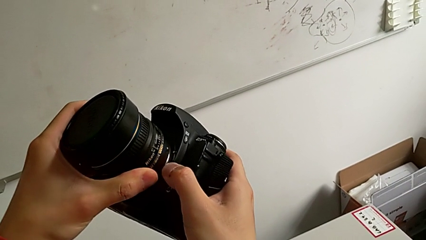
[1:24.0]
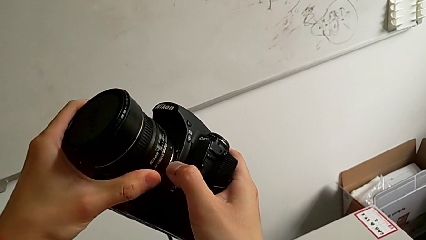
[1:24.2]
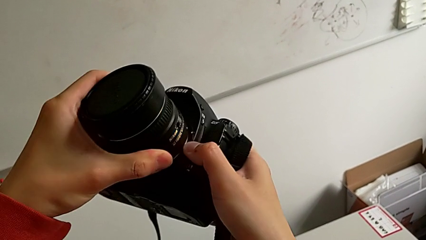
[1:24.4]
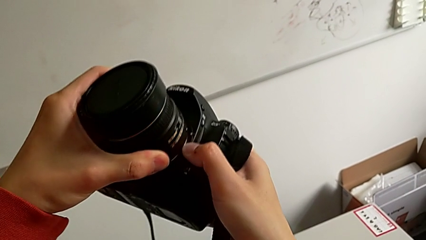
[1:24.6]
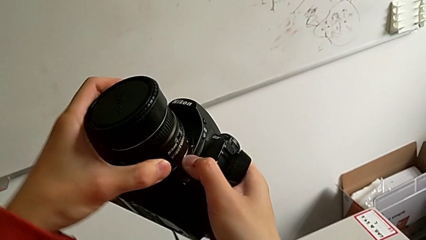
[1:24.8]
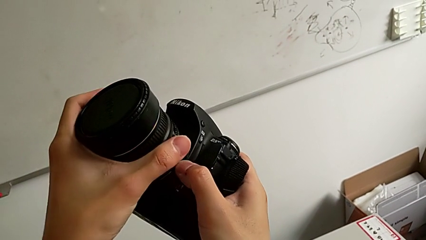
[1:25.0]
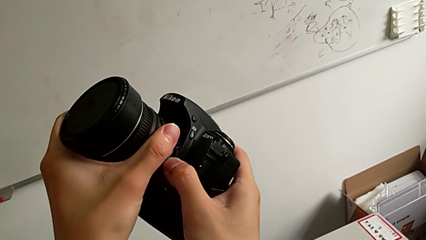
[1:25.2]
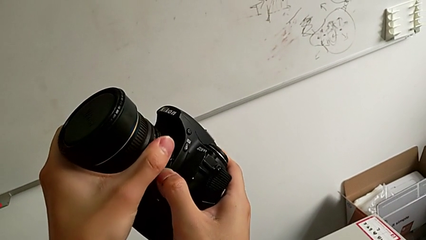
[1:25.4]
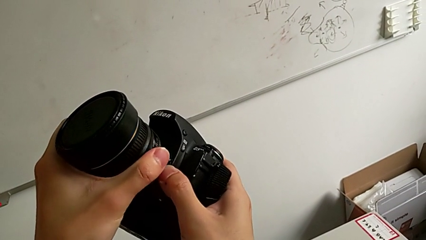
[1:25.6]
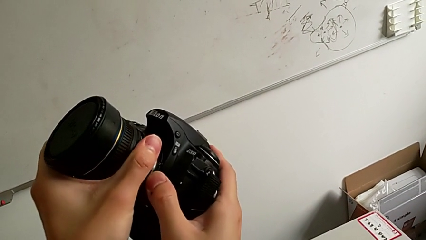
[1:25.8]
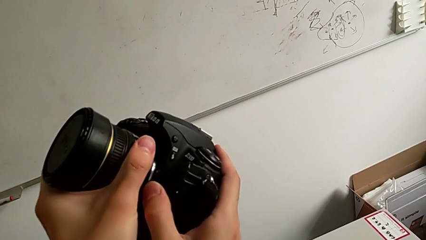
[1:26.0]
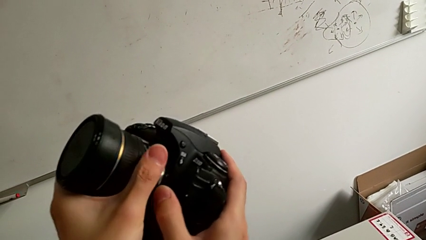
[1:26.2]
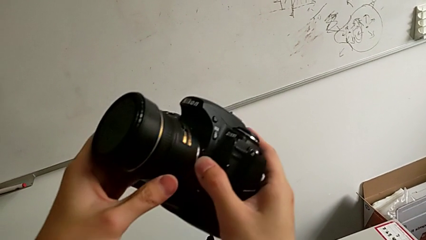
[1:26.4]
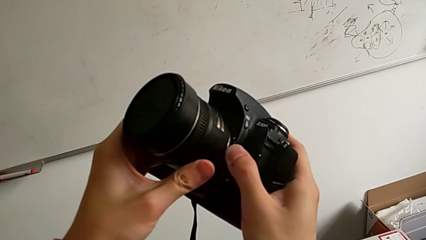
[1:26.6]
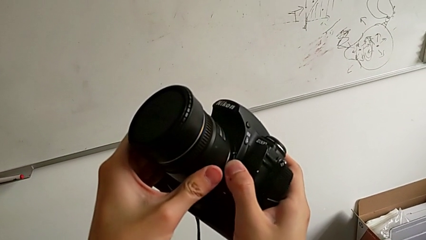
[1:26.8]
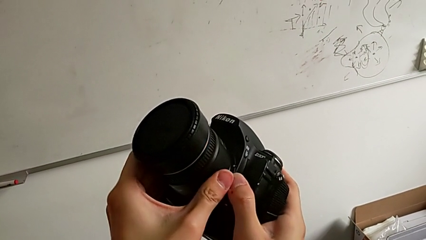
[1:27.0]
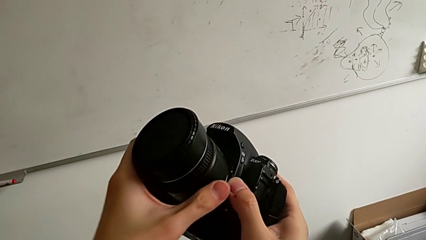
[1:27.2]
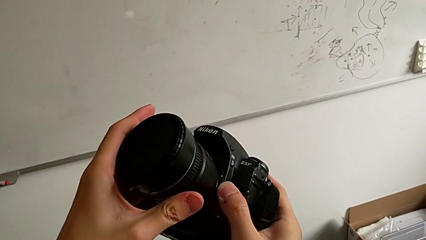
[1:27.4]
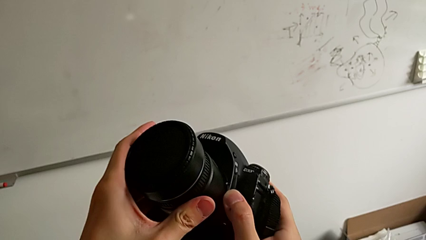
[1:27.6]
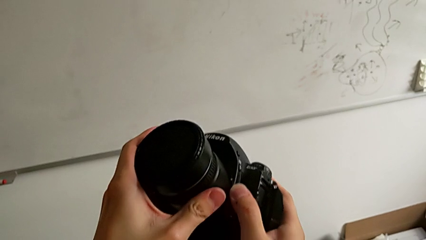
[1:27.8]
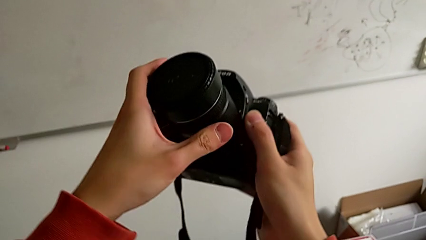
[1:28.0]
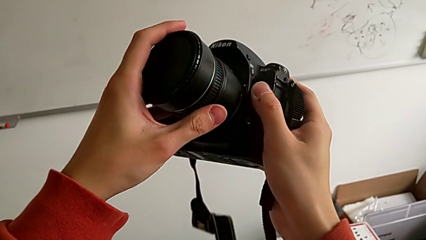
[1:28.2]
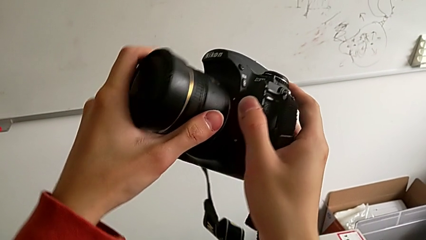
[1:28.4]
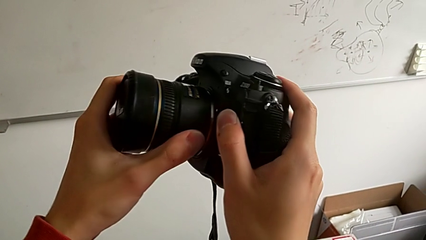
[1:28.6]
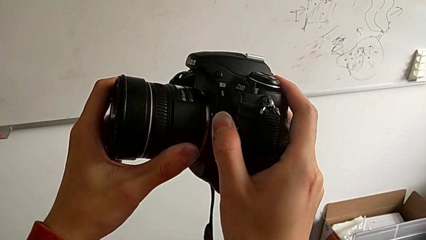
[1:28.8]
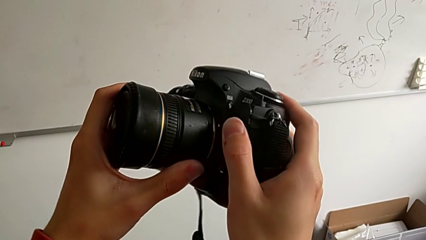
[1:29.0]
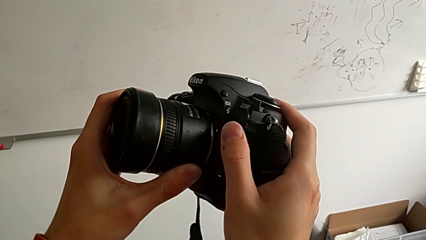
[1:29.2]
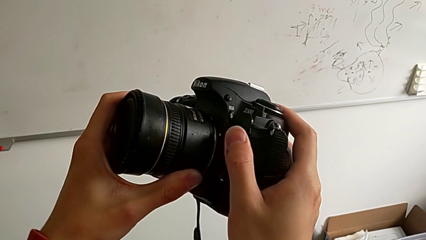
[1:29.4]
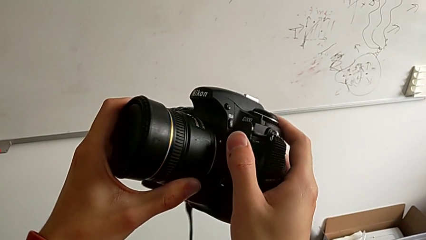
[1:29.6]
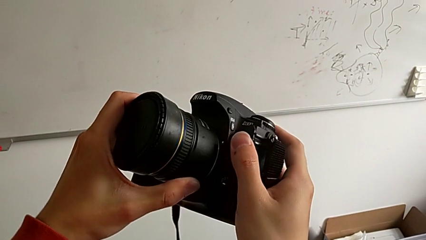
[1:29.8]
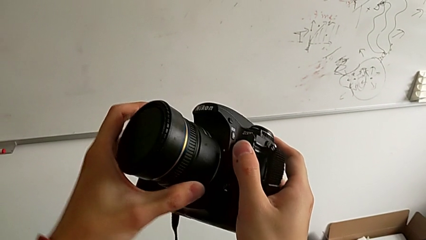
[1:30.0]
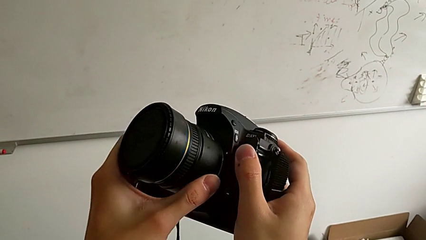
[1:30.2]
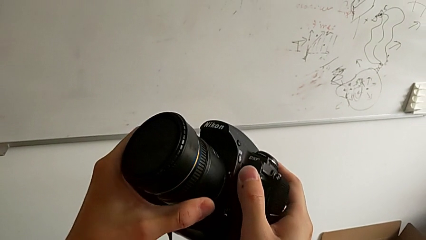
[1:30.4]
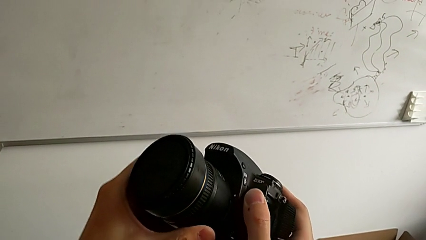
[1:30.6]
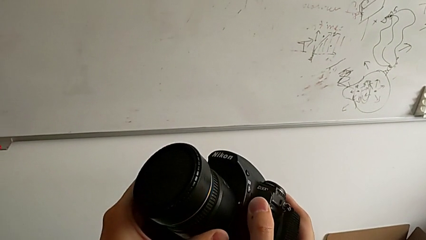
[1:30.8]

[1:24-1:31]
The camera wearer is attaching the lens. They turn the lens and assemble it.

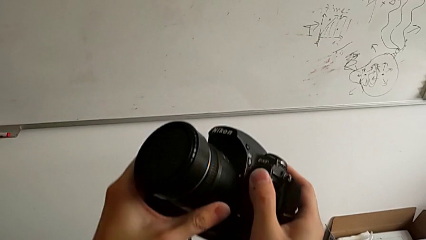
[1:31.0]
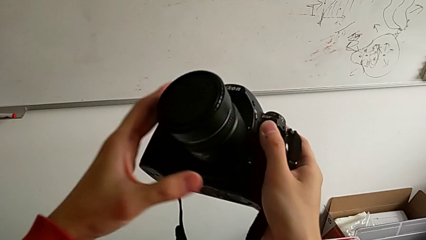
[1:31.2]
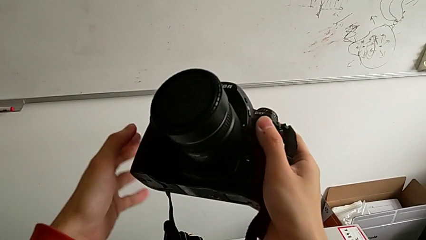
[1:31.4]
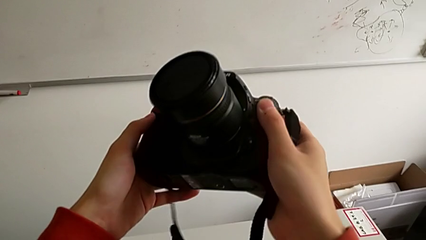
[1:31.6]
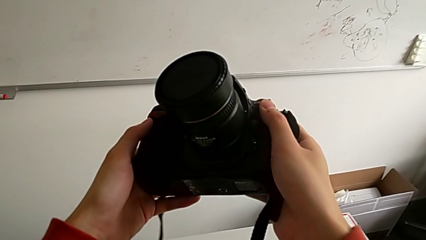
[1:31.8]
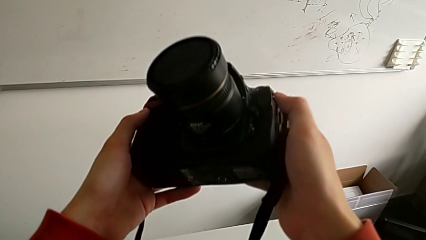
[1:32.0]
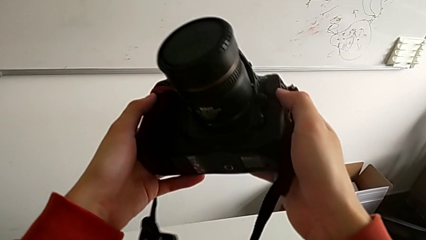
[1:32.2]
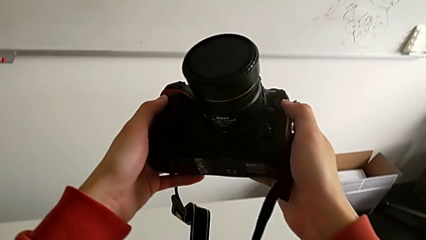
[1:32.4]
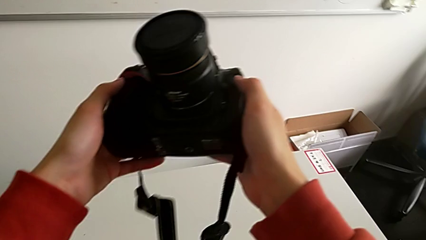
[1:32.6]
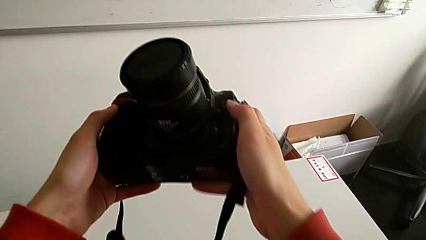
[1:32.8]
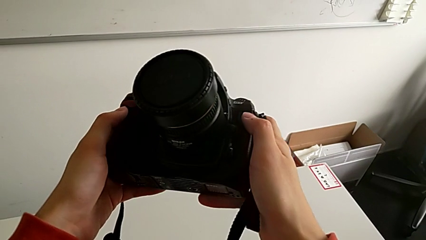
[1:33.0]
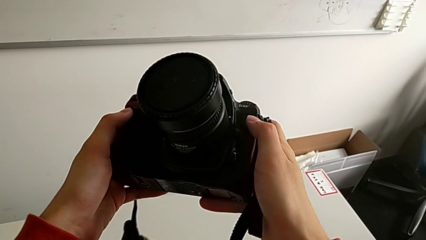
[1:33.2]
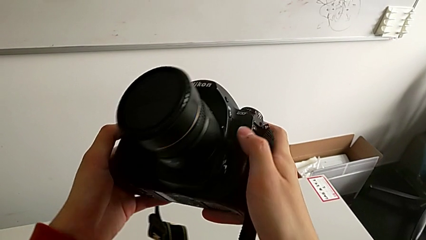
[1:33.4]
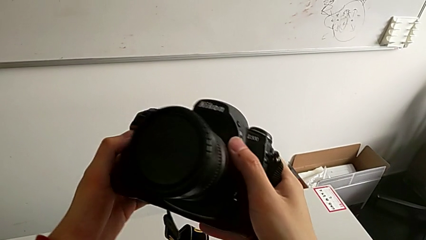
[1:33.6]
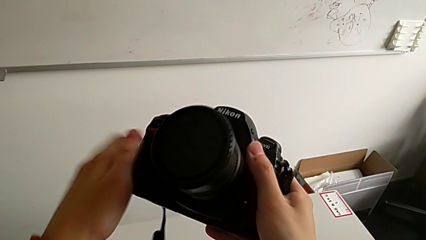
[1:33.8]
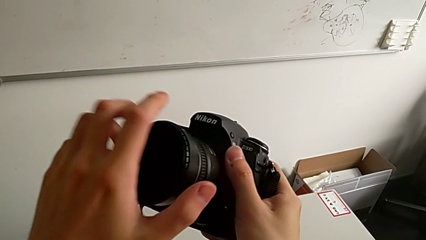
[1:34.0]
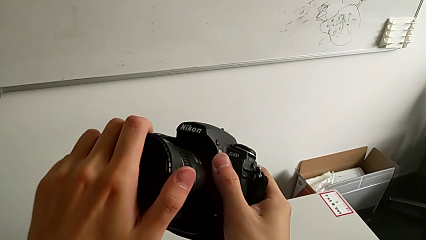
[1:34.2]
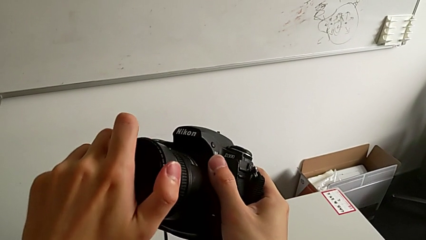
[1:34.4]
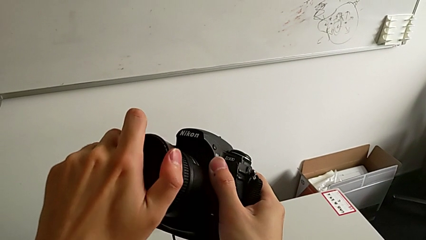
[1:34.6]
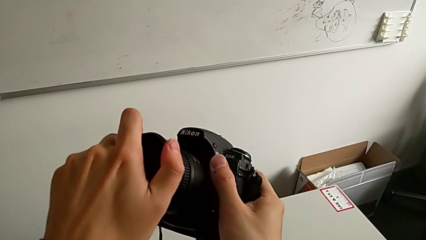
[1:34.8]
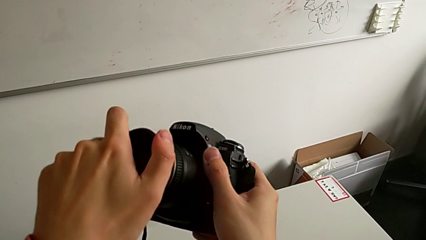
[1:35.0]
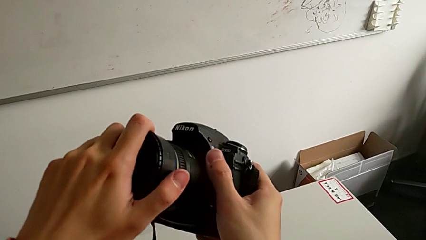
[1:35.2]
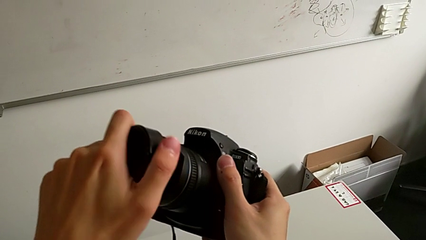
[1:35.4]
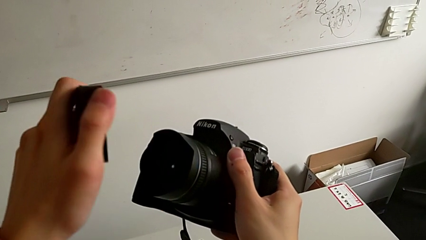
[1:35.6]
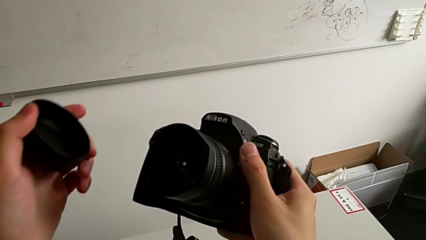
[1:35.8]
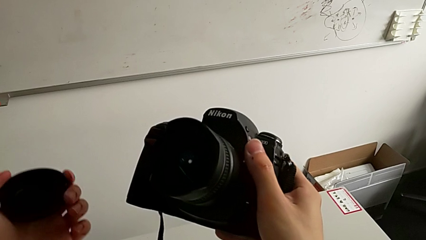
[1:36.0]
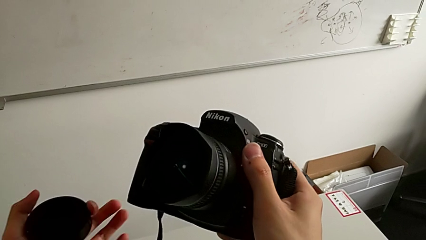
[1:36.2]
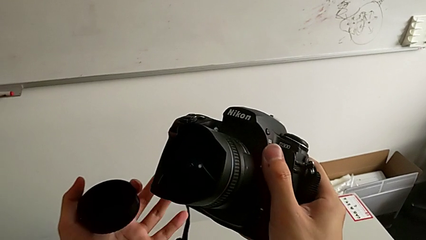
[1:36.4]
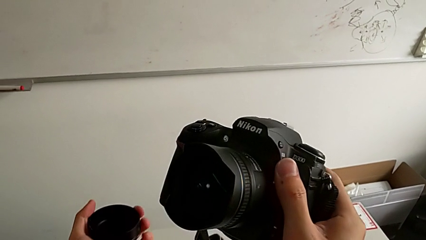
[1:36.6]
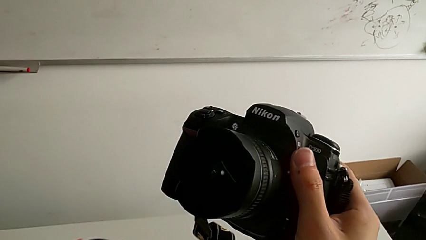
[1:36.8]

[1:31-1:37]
The camera wearer detaches the lens cover. They hold the DSLR, rotate the lens cover and withdraw it.
